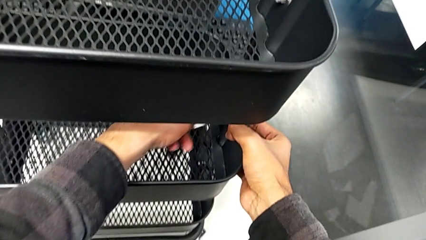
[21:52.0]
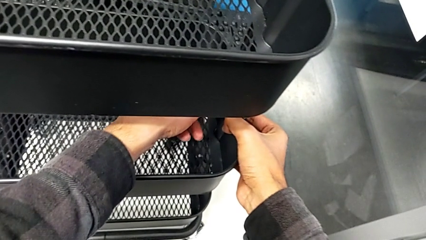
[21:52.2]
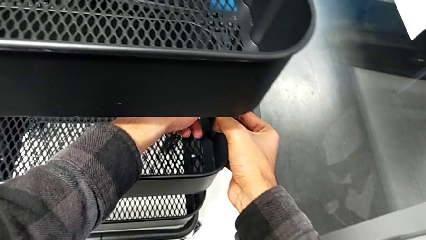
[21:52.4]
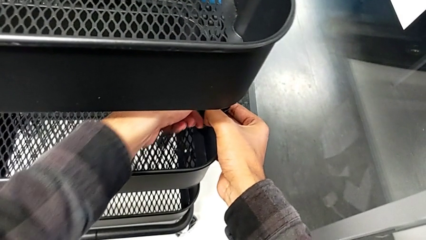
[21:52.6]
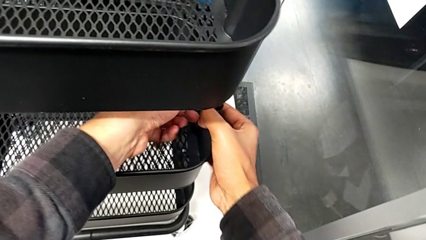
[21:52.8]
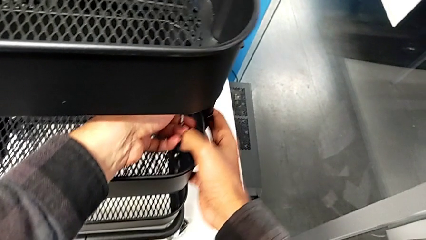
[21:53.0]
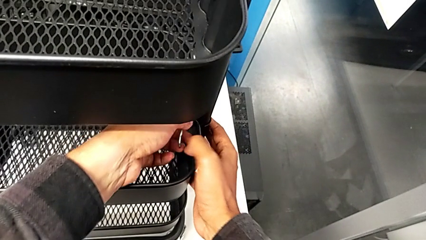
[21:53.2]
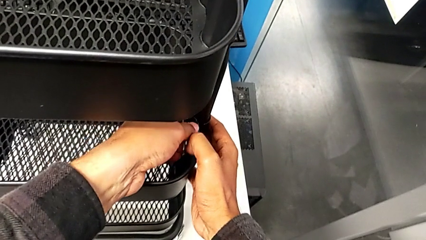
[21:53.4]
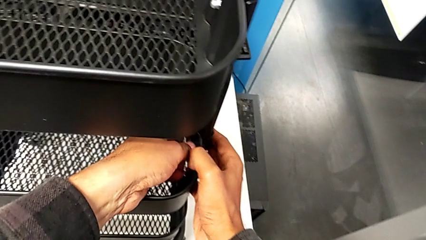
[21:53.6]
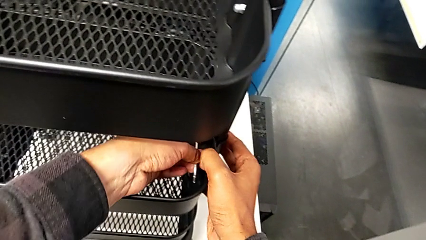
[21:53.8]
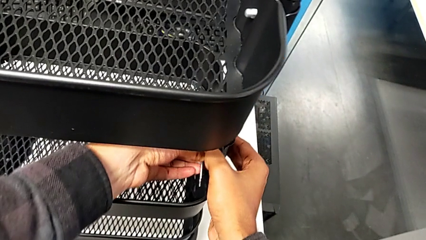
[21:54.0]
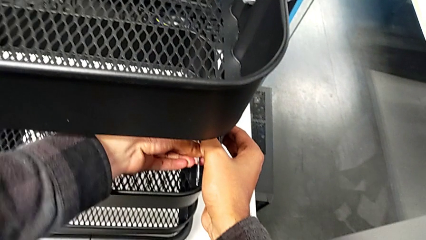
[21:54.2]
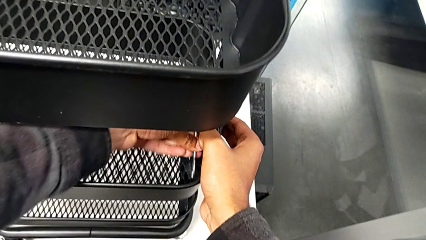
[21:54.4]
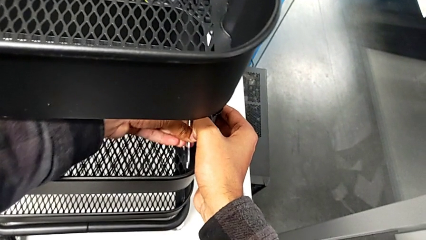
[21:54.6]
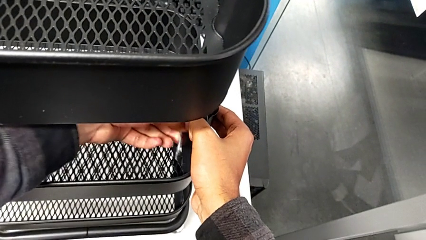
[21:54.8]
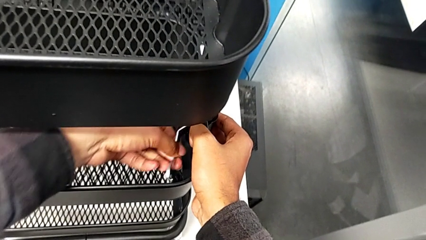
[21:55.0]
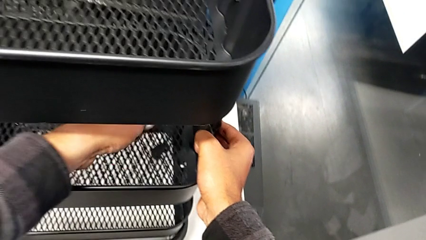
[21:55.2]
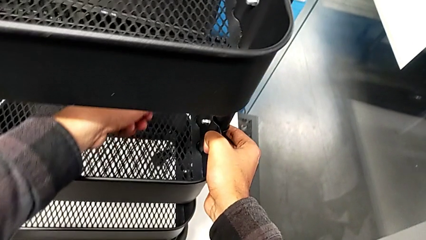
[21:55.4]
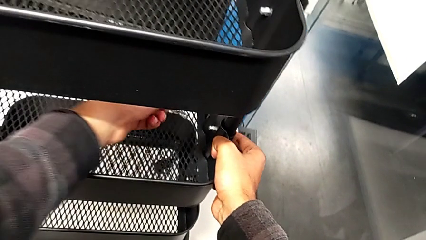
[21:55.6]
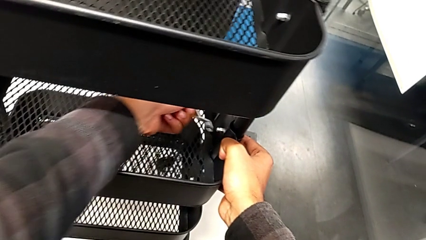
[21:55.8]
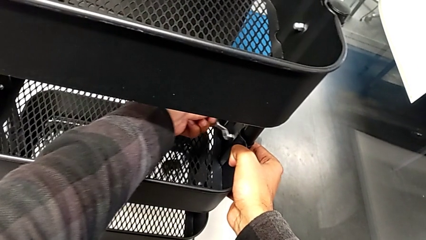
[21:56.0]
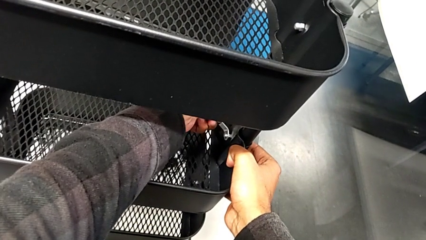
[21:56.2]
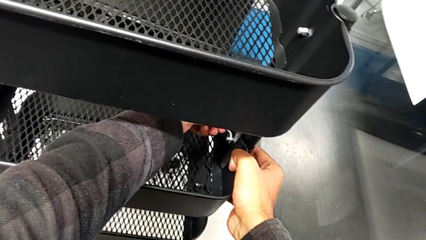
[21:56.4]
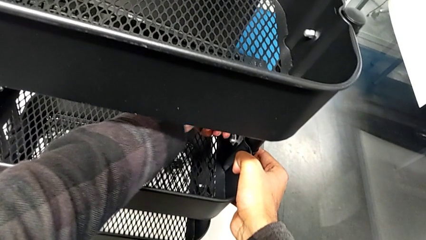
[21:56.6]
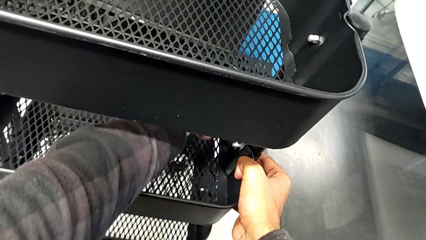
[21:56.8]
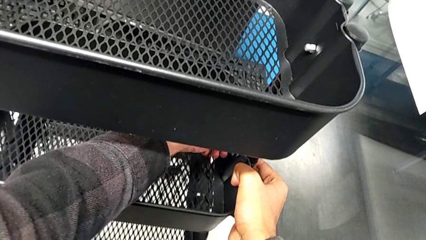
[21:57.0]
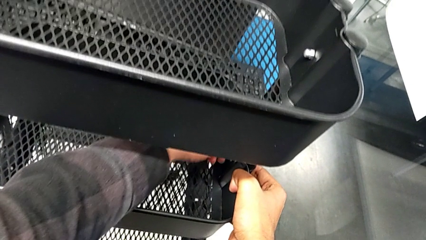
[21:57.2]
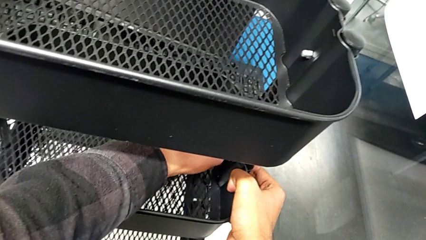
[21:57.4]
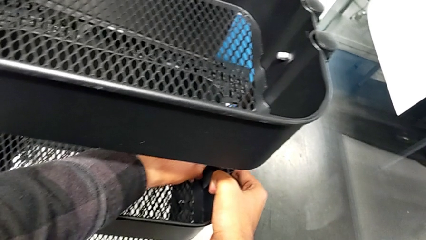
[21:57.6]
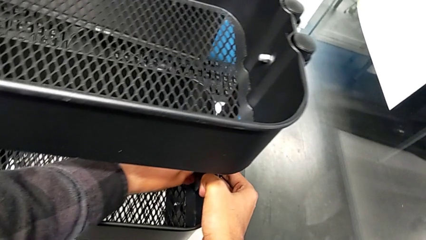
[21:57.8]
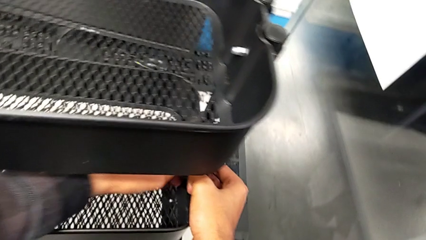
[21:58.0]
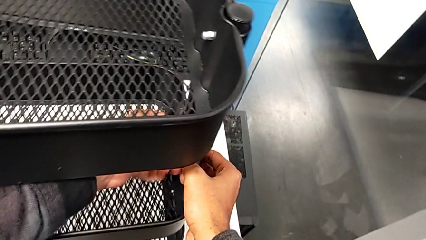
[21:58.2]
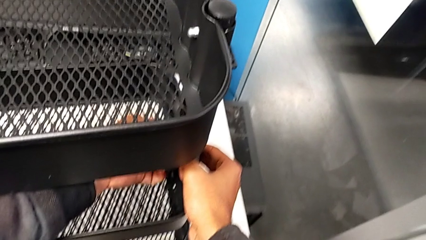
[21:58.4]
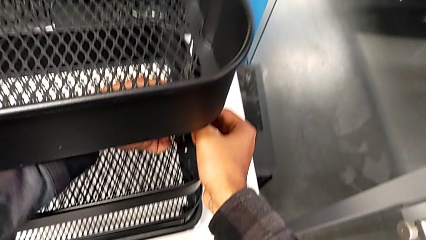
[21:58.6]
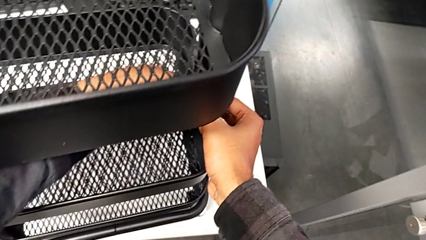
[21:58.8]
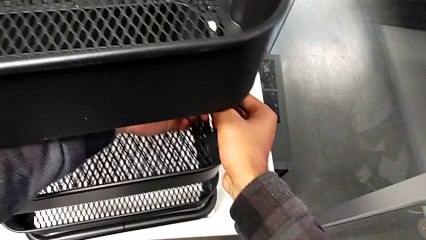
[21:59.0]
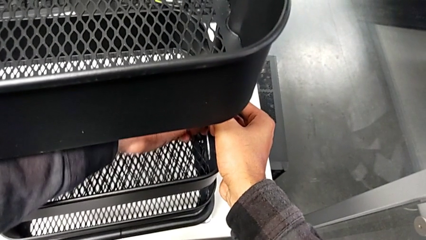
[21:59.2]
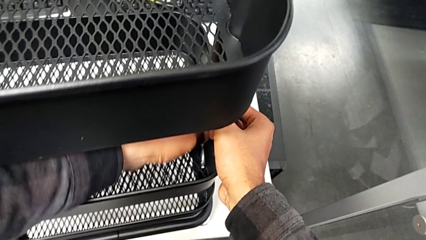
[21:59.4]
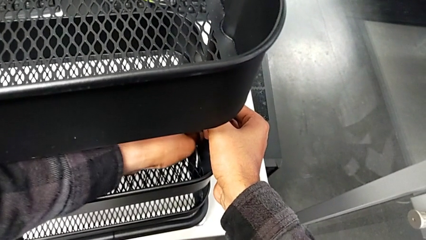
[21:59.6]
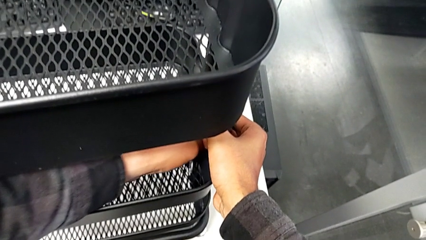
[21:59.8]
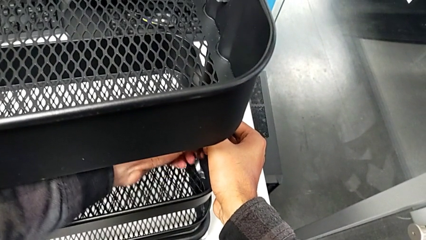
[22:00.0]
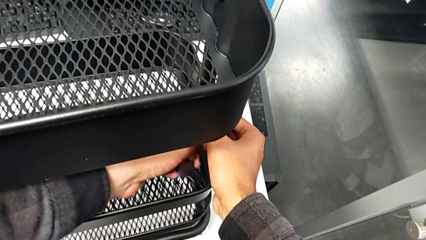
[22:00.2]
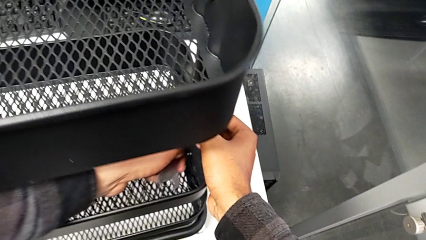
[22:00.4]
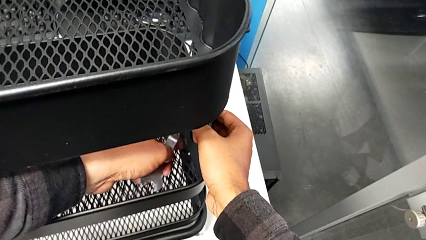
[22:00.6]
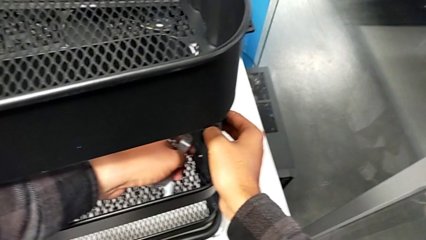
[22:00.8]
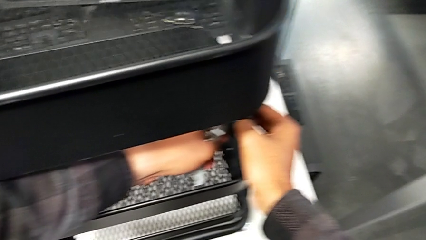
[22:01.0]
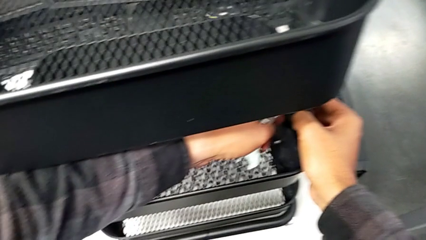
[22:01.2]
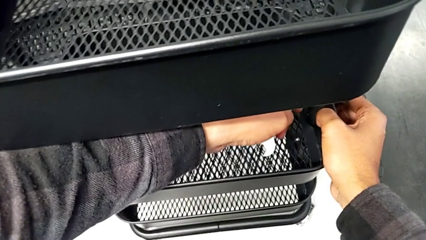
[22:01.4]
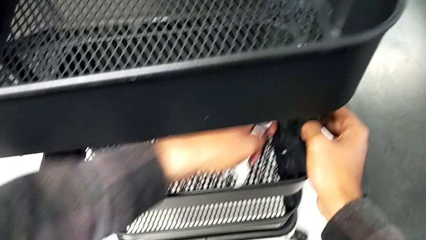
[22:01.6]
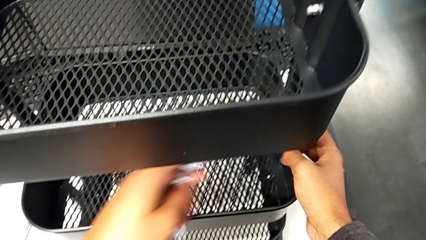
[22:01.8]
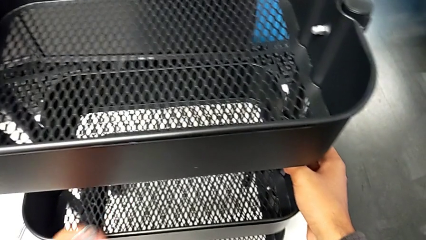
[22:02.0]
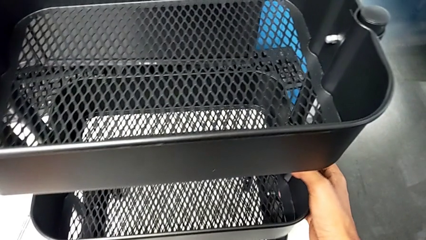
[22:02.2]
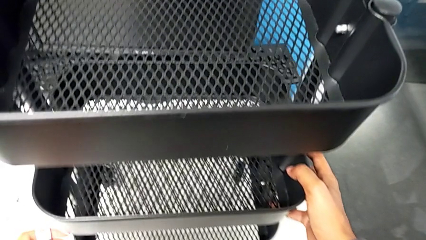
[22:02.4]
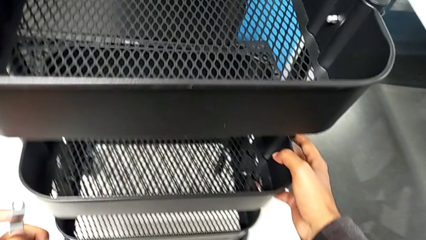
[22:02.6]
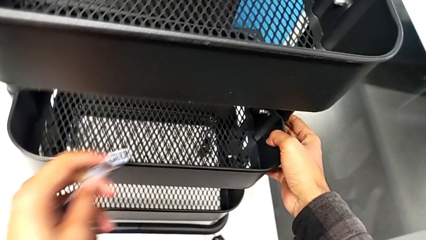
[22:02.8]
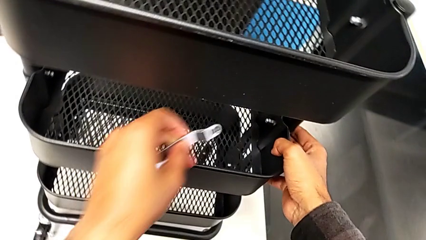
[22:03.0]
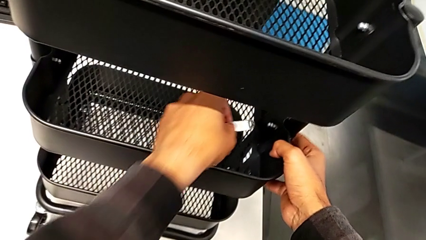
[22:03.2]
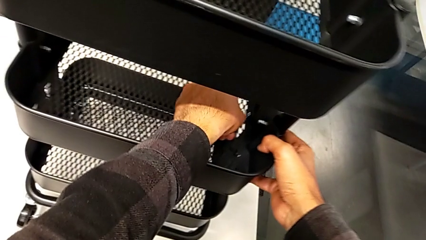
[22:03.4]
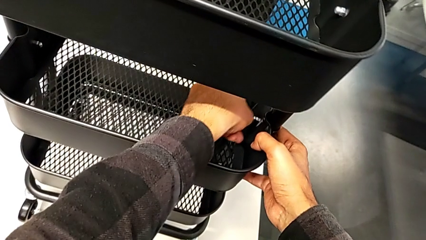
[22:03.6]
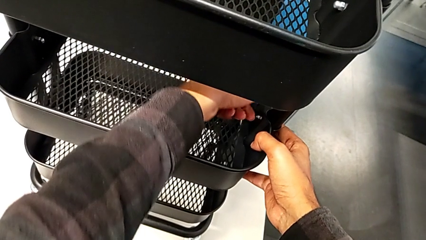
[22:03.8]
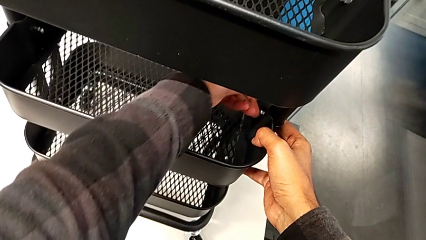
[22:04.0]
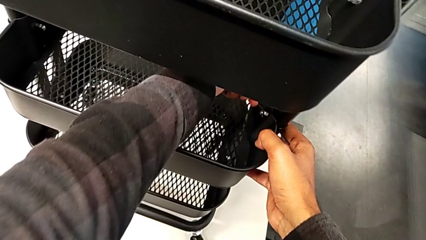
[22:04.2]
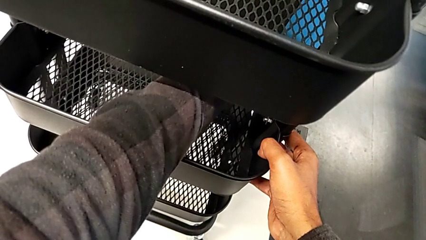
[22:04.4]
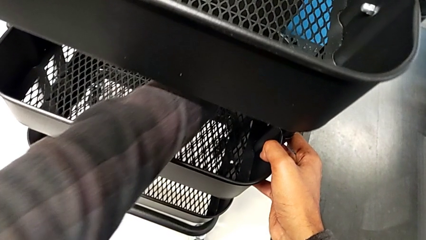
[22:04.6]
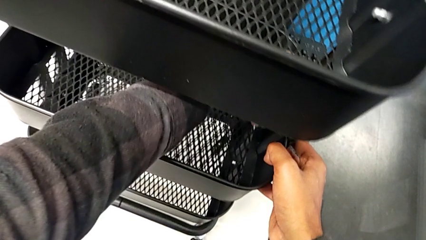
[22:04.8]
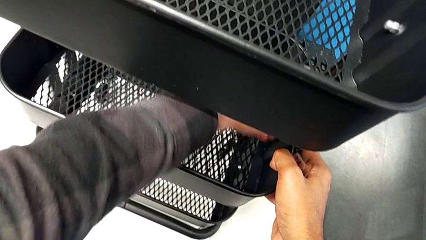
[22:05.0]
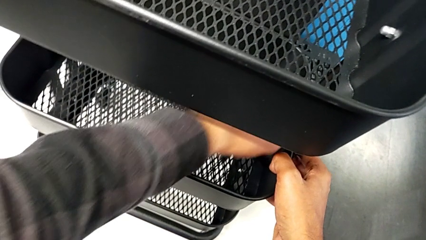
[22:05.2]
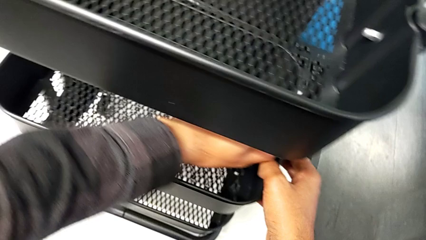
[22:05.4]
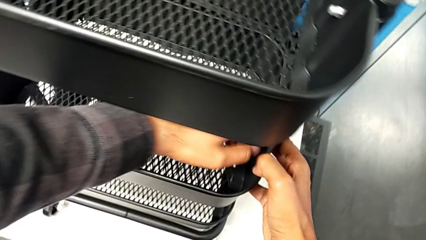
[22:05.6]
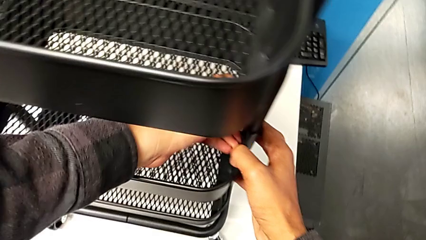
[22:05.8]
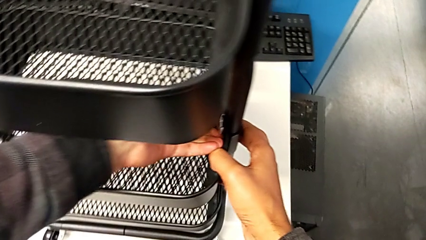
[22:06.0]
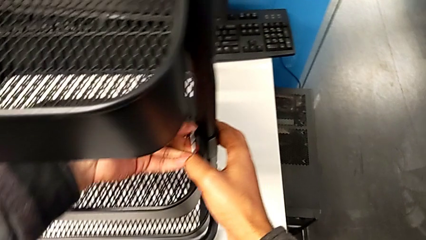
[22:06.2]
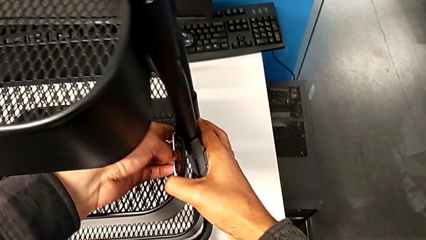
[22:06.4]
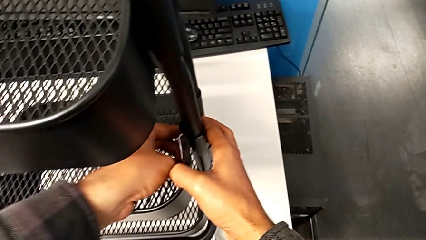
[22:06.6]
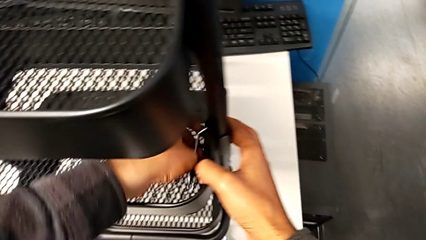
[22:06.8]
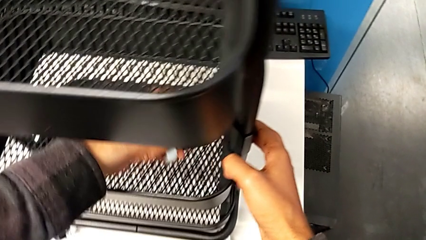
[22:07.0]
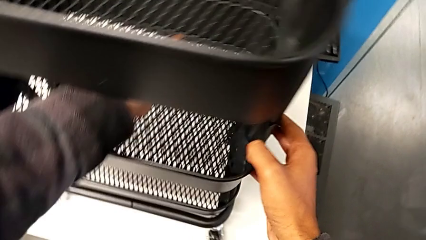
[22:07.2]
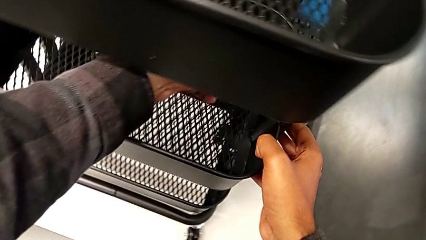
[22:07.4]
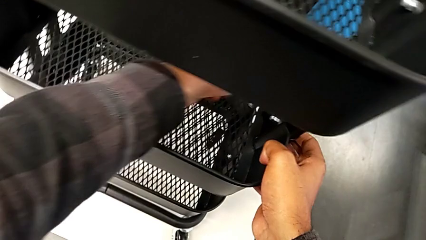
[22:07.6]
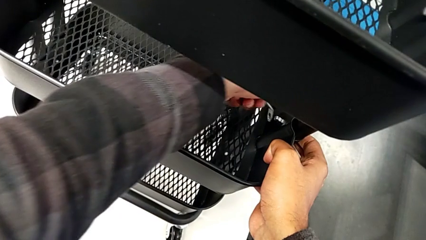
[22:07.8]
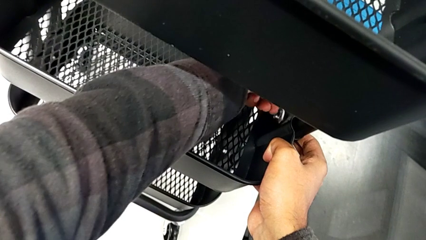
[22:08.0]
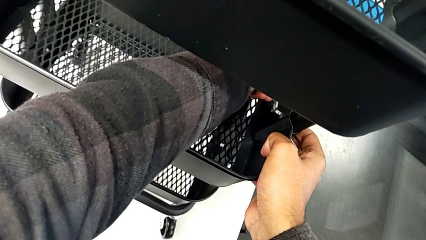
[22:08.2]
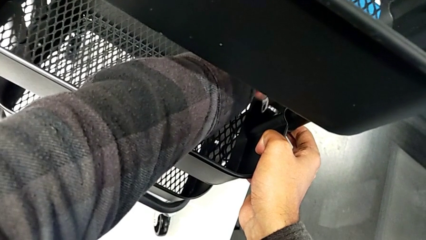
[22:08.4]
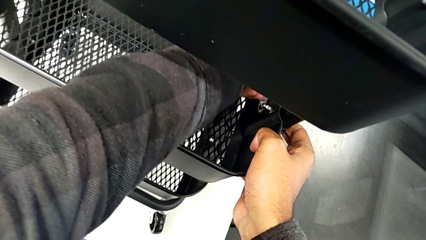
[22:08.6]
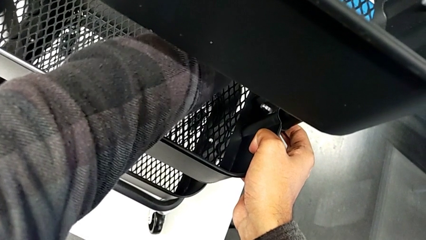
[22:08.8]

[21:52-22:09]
The camera wearer is screwing the middle tray. They begin to screw the third bracket.
